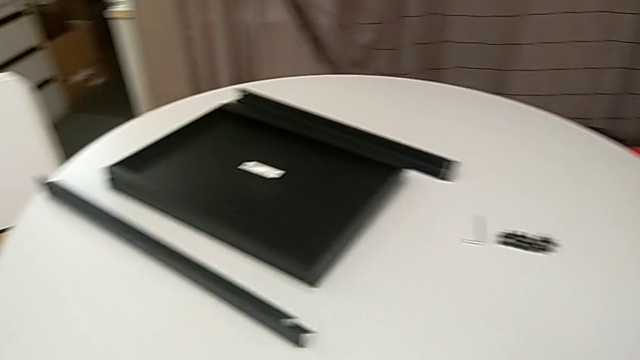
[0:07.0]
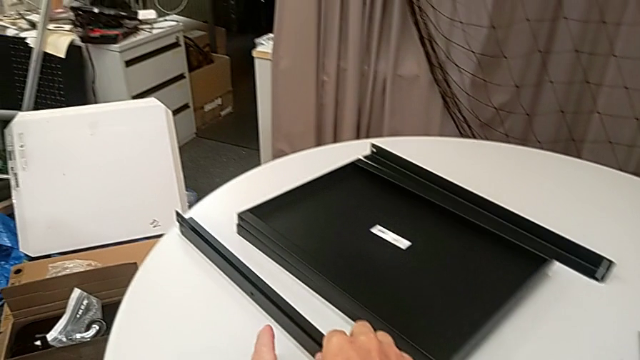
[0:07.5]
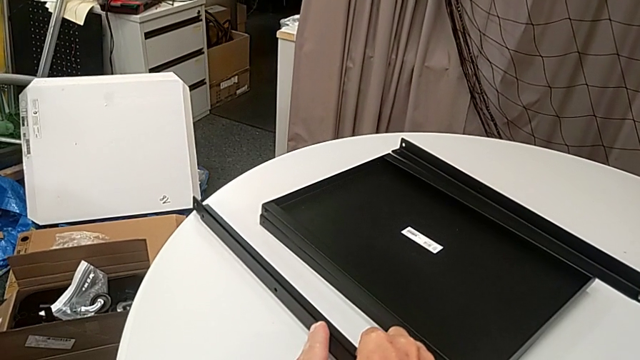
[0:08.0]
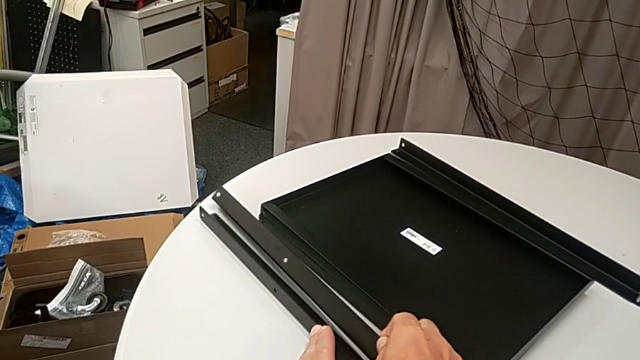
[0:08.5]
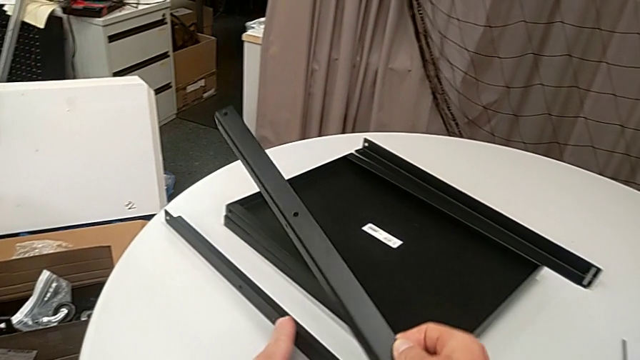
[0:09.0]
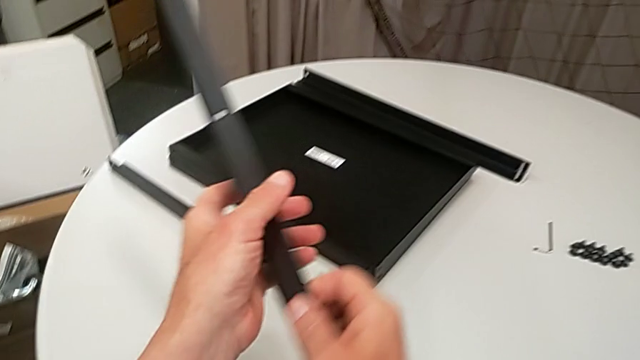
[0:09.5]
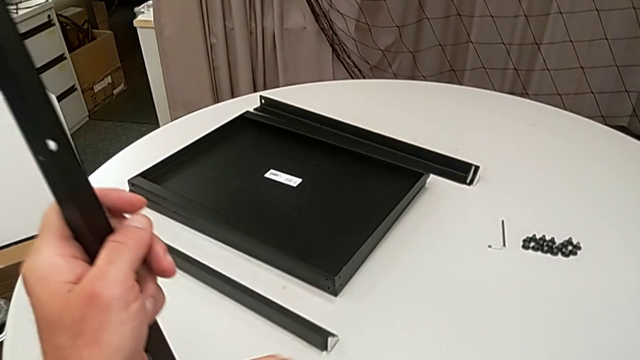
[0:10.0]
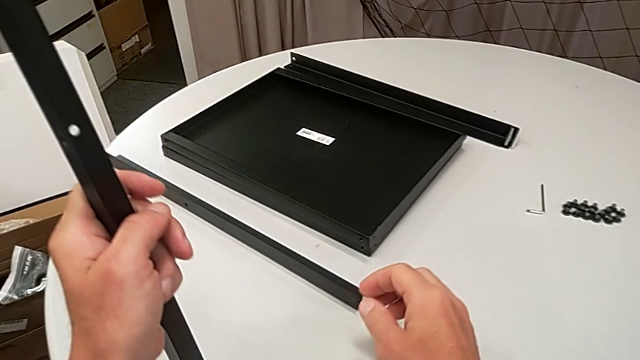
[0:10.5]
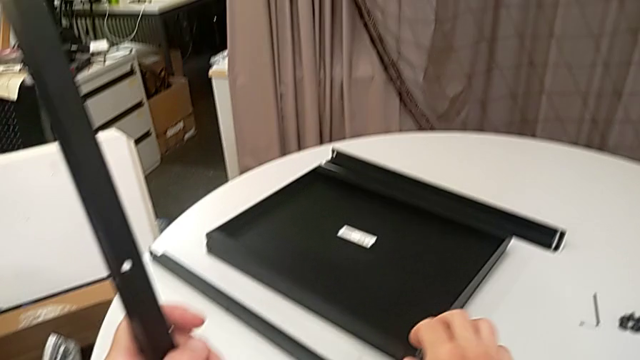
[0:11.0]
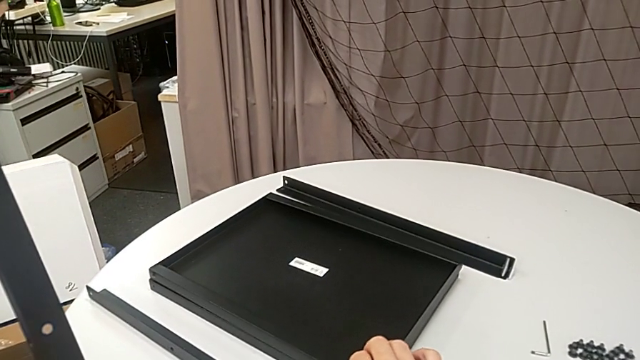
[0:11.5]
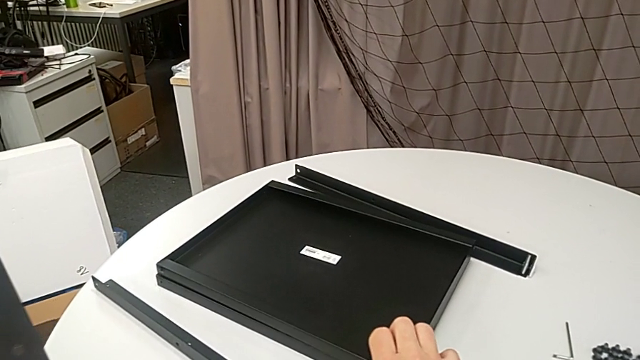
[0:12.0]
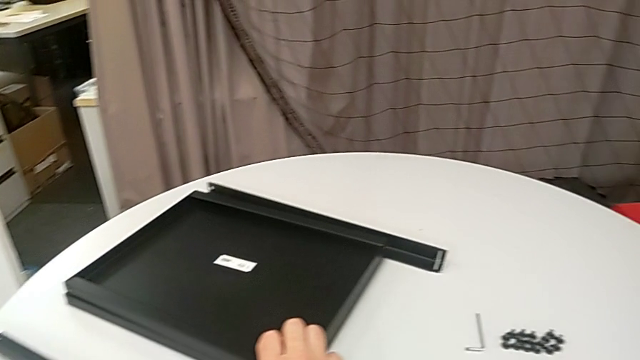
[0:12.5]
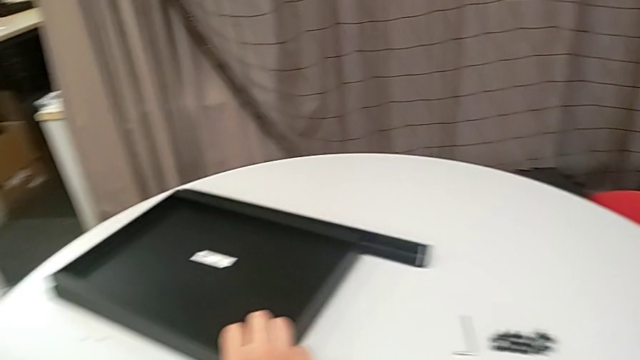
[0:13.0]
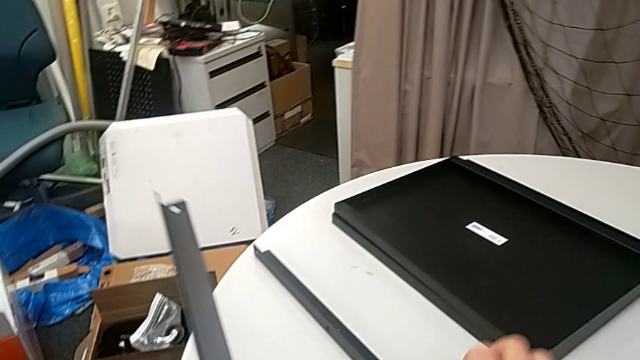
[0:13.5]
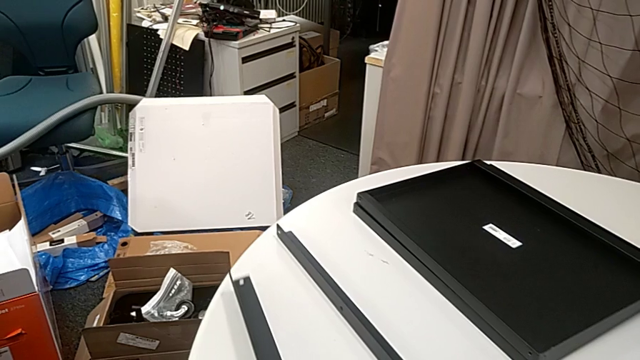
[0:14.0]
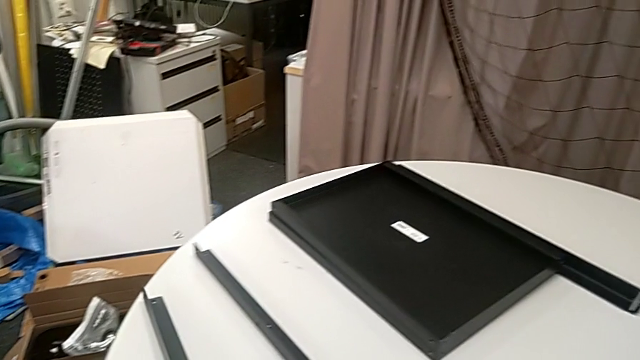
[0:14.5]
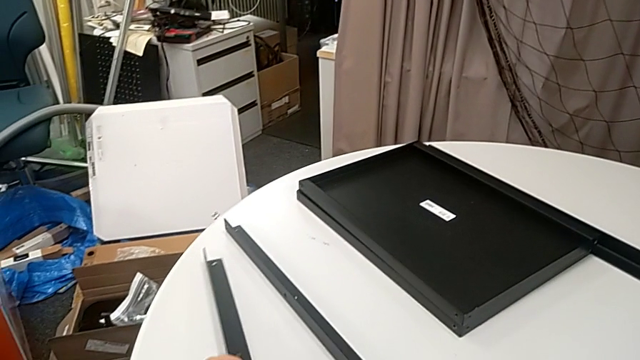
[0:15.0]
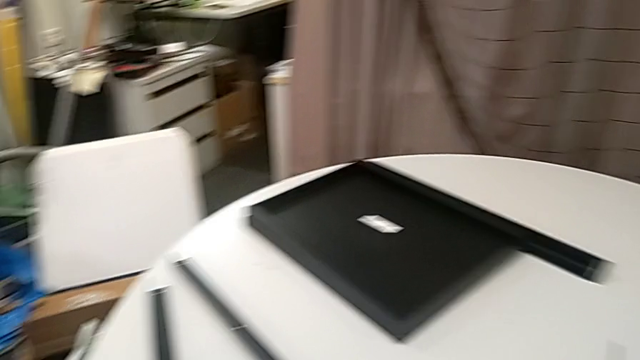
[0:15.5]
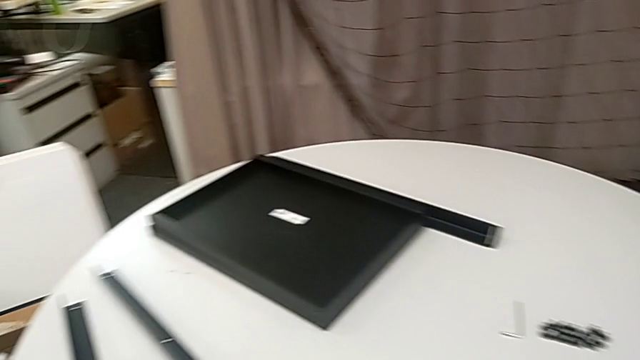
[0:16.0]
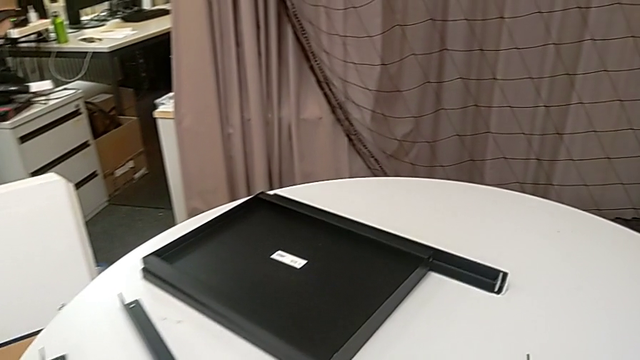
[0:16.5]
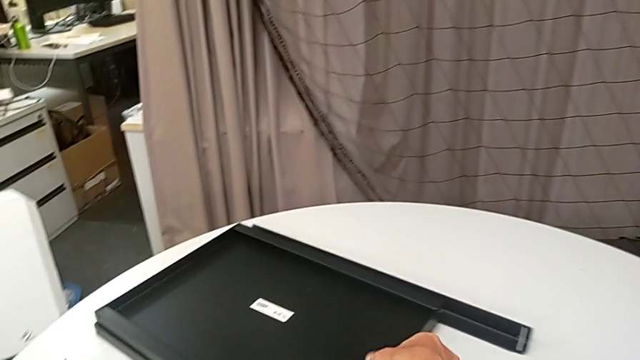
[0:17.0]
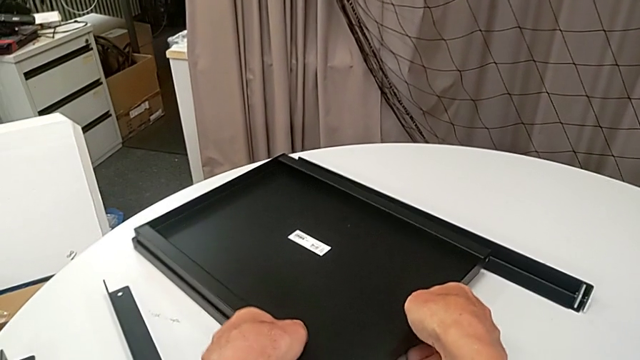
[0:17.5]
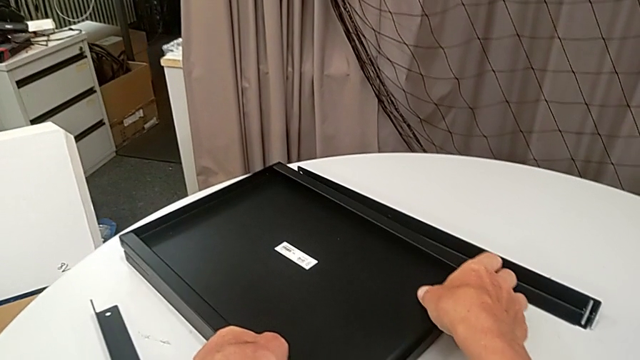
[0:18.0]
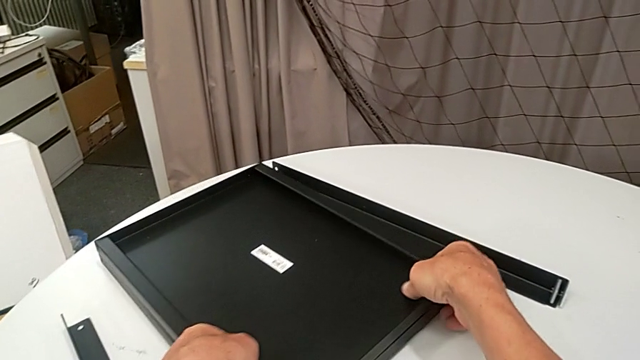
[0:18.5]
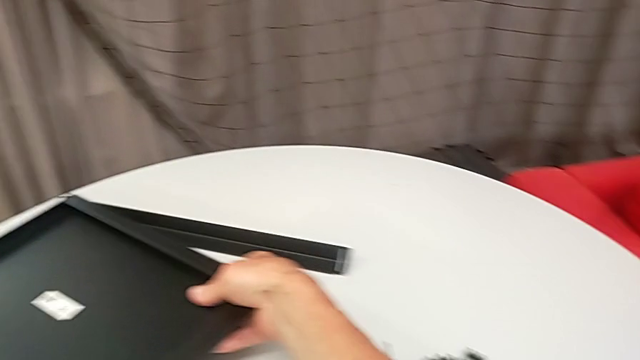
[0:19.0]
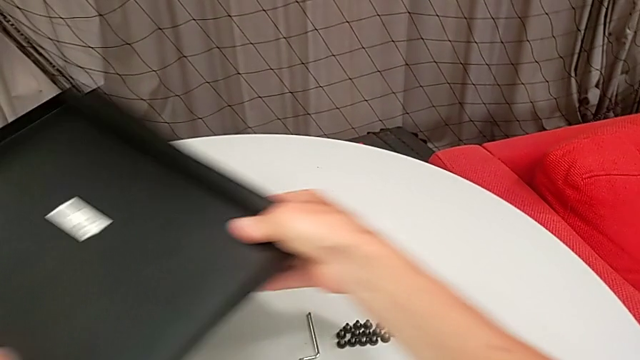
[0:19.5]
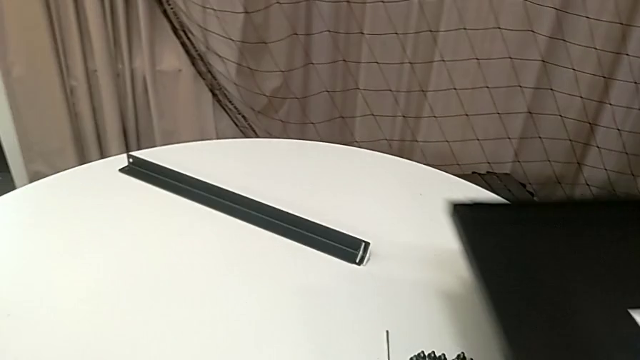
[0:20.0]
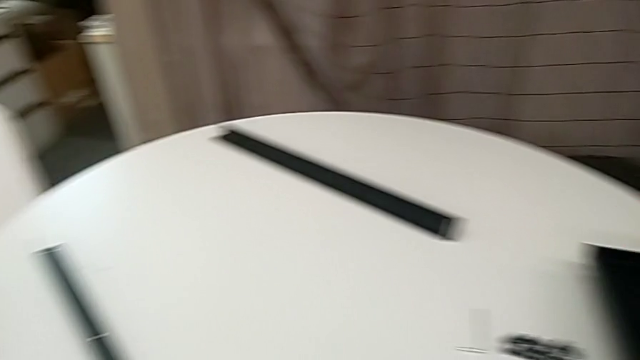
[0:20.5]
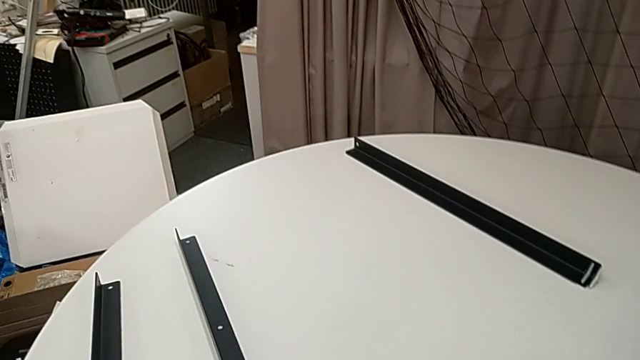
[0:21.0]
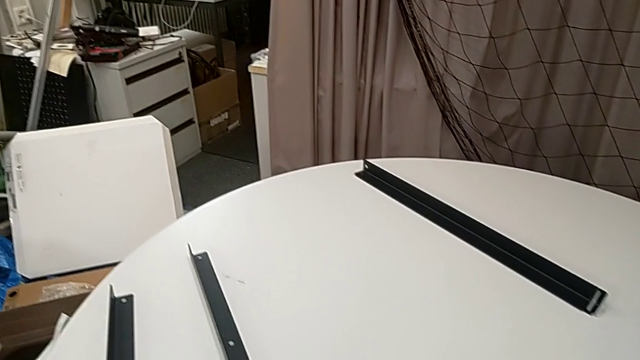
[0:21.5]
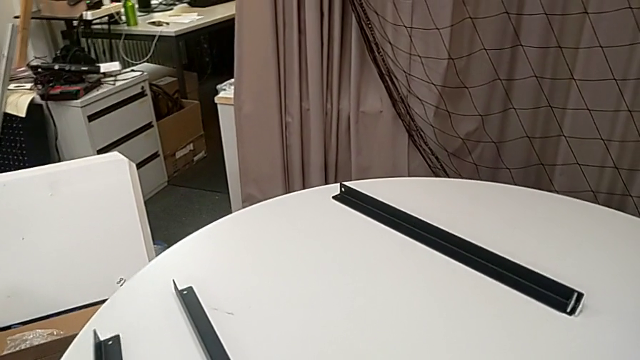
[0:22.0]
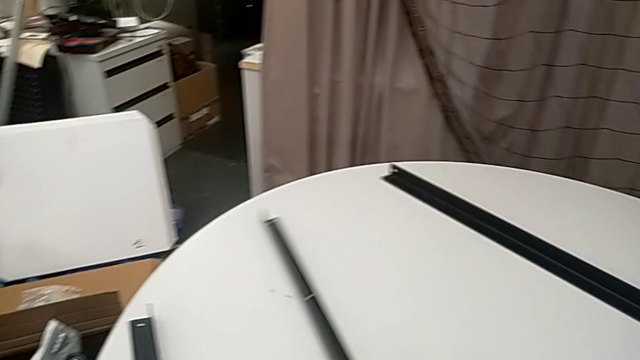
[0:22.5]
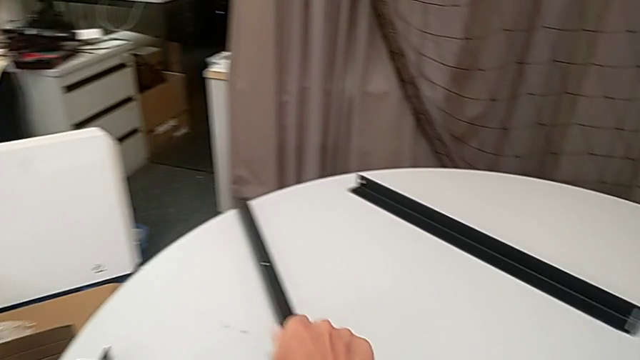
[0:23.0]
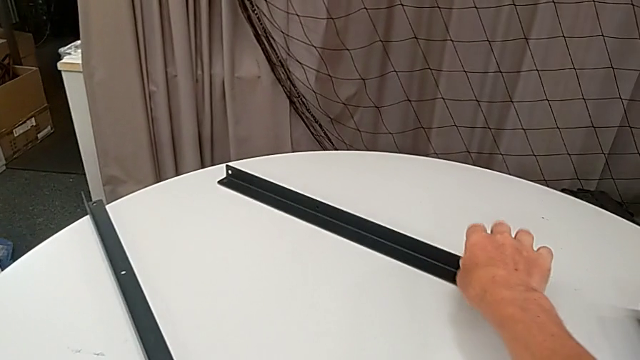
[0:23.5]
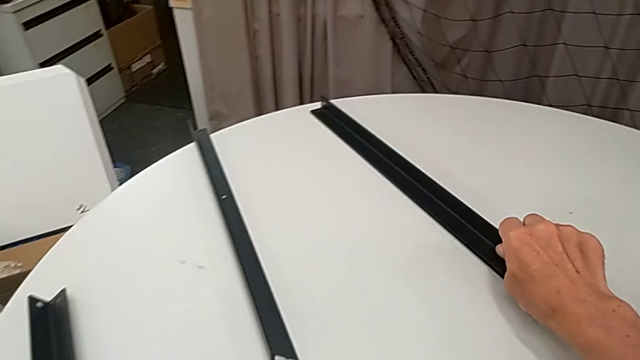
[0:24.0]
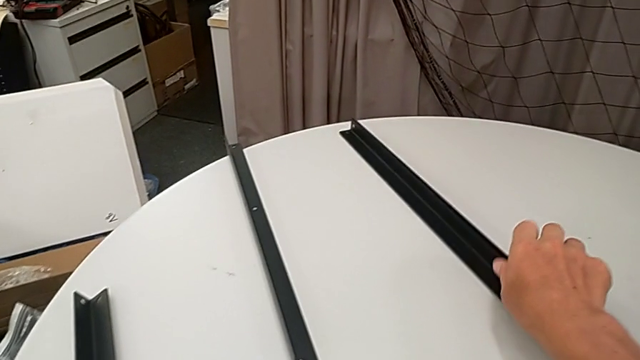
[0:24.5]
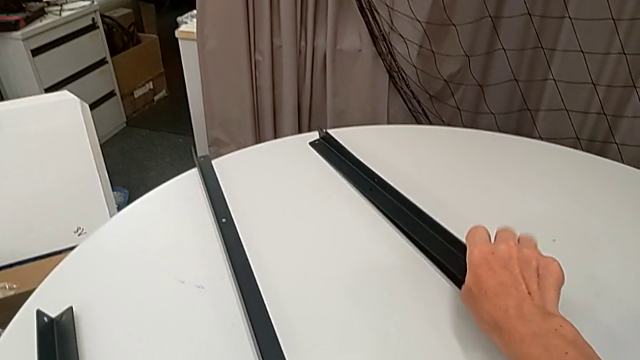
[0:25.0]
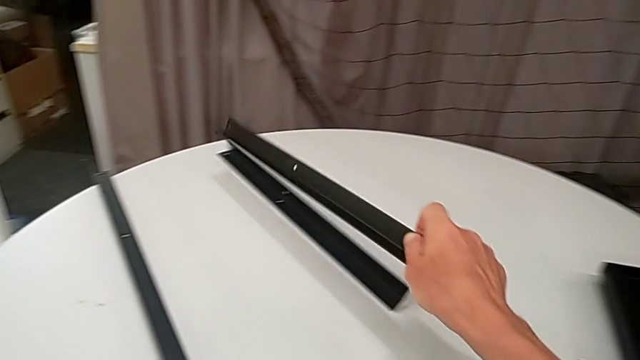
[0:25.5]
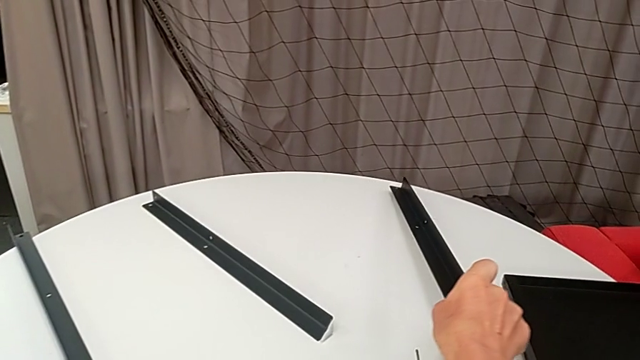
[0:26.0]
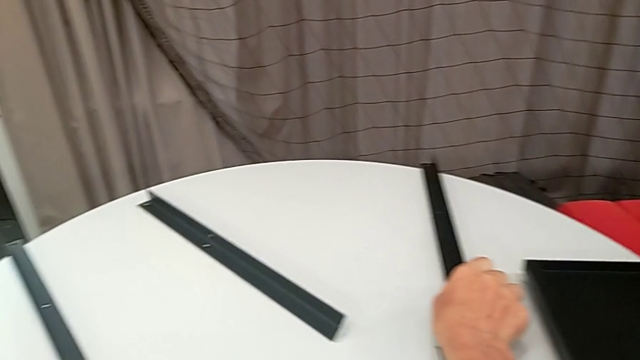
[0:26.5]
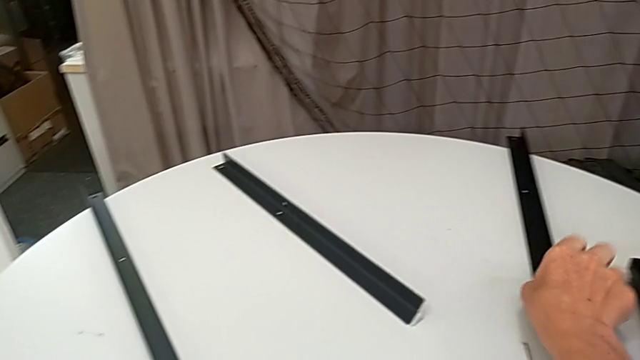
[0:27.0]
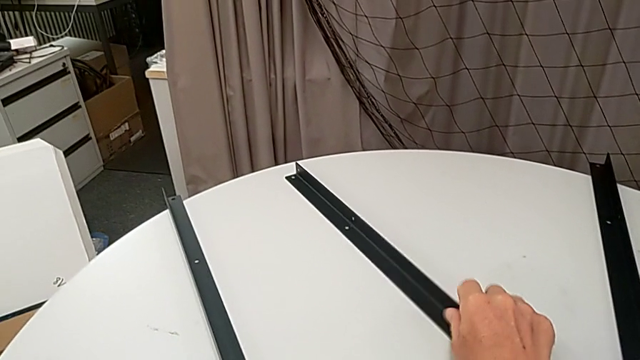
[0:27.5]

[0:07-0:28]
The camera wearer separates the pieces of nightstand to begin the assembly. They grab the leg twice, approach the tray, slide it, place the leg, slide it, approach the tray, grab it, place it, approach the leg, slide it twice, grab it, place it and slide it.
